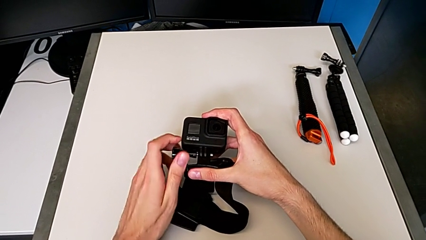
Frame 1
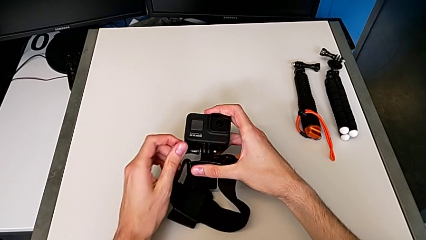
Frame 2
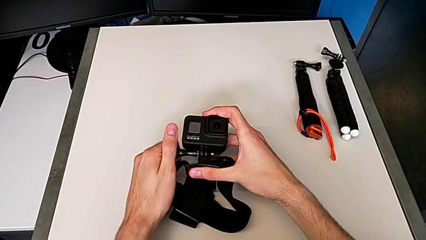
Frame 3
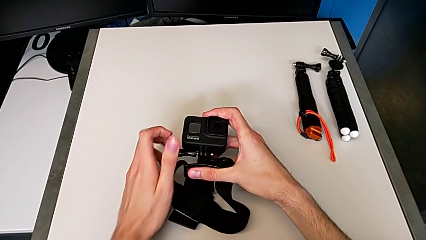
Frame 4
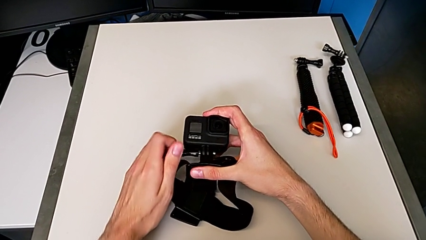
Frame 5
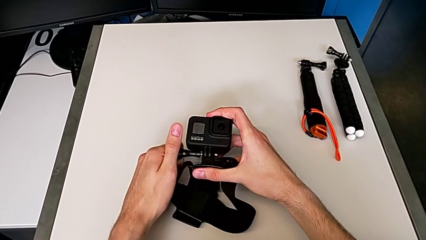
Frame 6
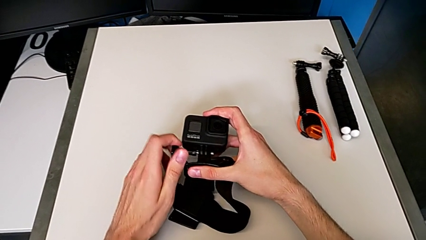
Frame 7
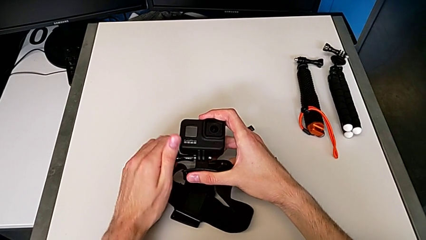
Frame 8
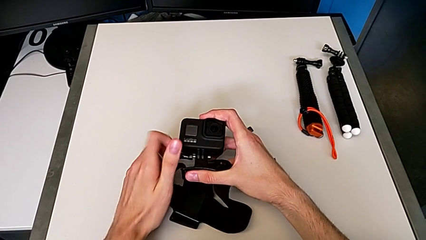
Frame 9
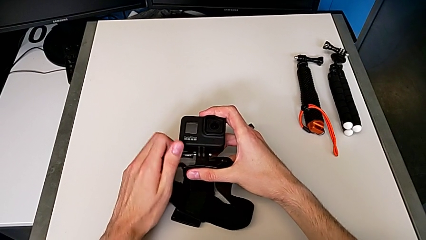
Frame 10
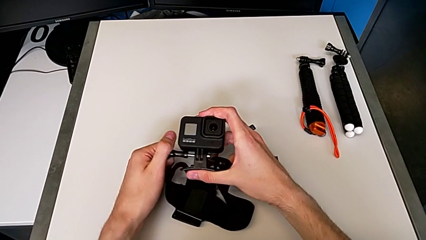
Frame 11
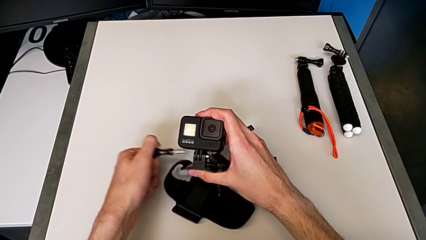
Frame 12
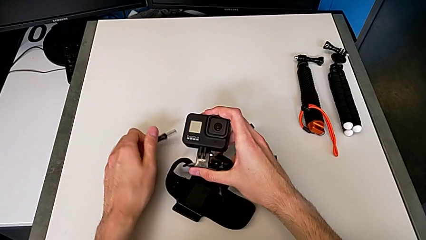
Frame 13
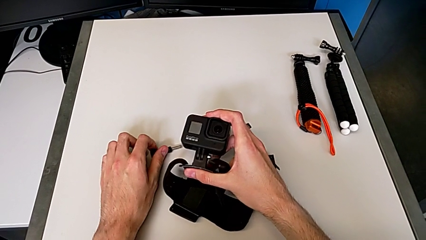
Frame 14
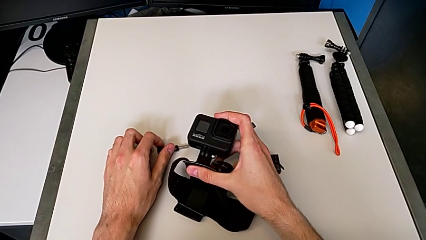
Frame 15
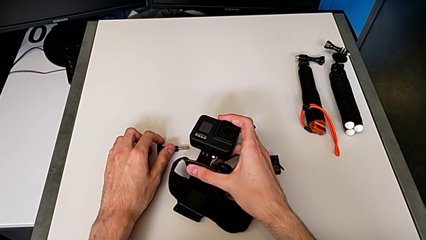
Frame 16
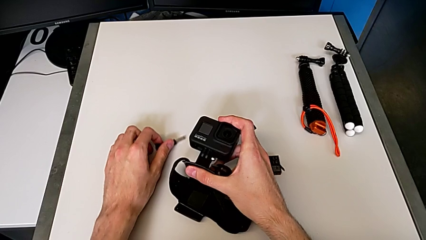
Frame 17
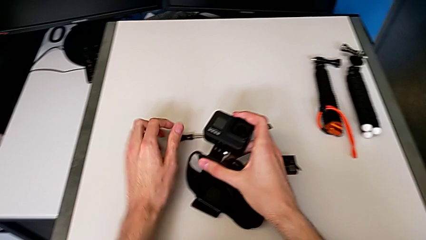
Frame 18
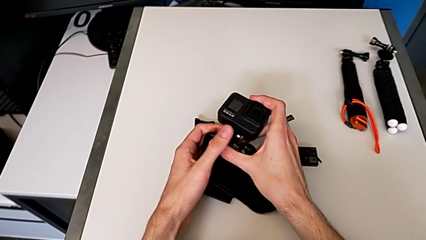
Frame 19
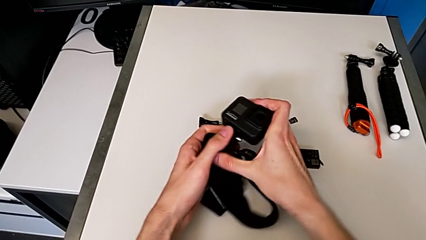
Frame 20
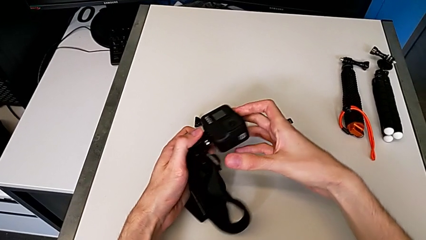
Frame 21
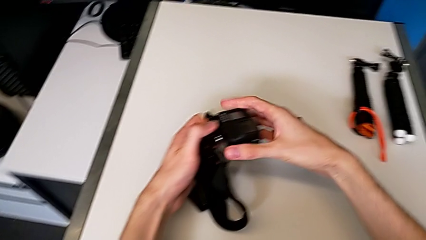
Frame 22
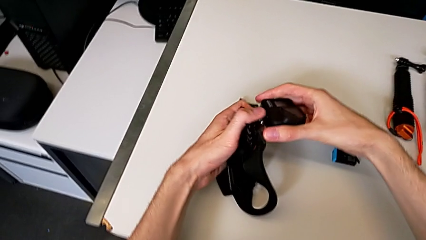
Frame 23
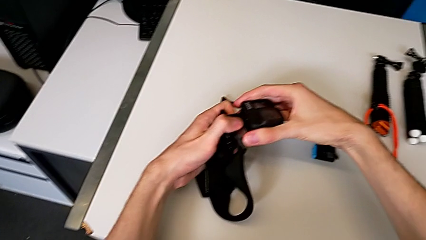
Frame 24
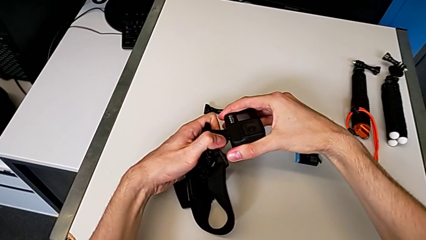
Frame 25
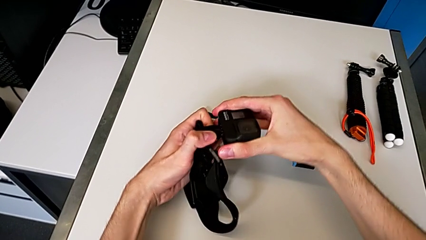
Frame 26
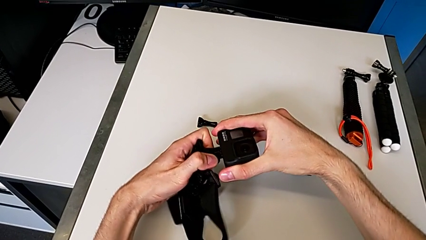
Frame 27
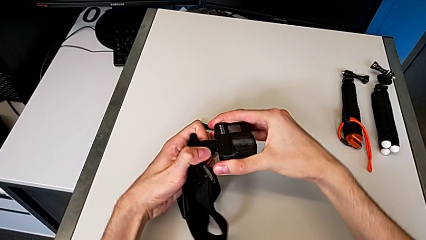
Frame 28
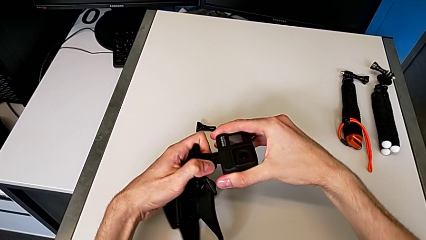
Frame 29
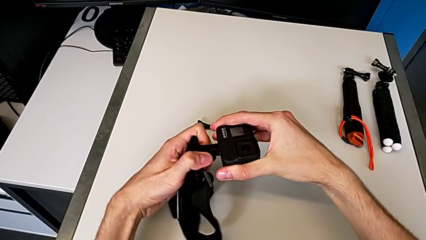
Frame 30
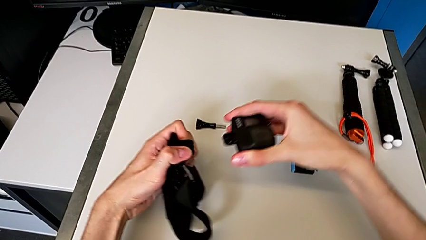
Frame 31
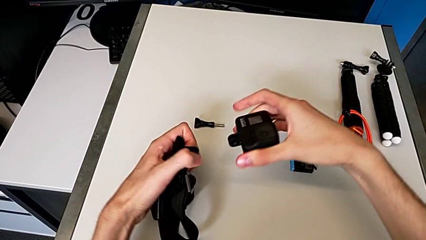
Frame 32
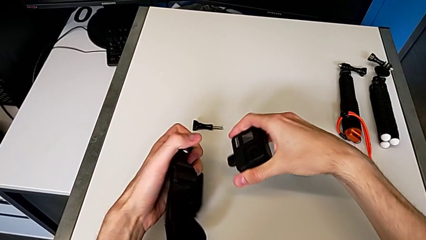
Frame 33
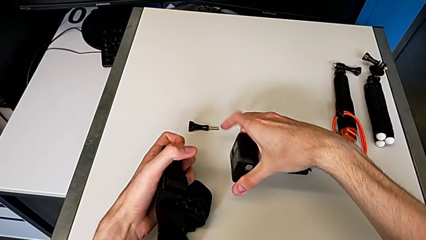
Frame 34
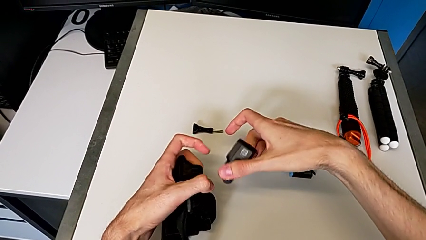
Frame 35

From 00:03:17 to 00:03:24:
The camera wearer is removing the GoPro's strap. They keep unscrewing the black strap and withdraw it.

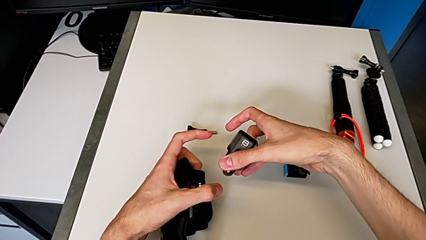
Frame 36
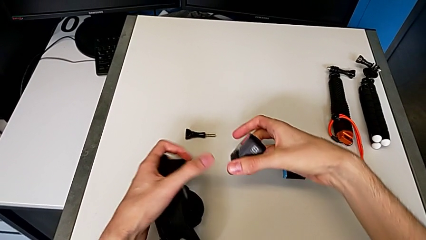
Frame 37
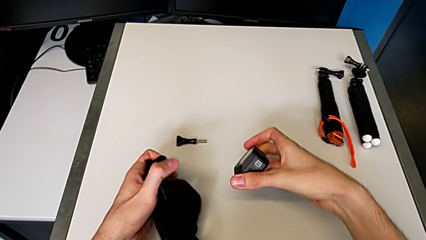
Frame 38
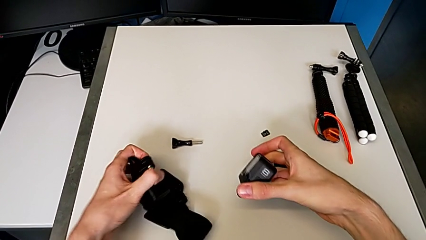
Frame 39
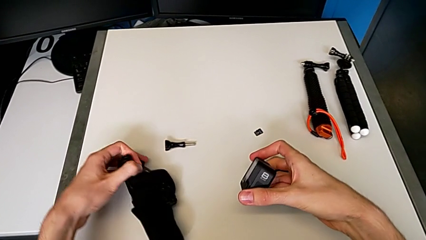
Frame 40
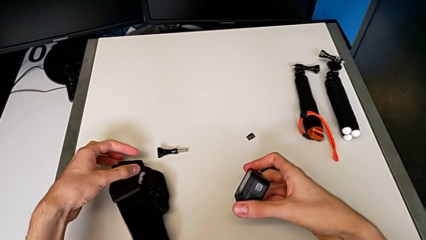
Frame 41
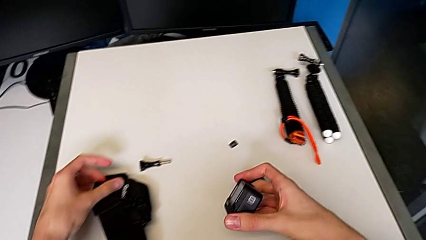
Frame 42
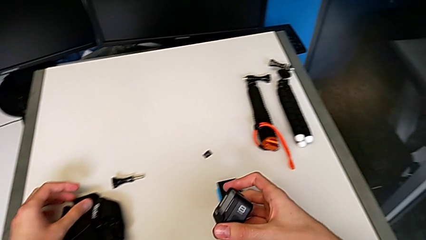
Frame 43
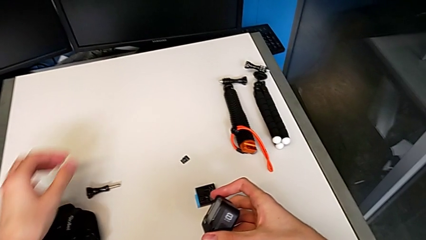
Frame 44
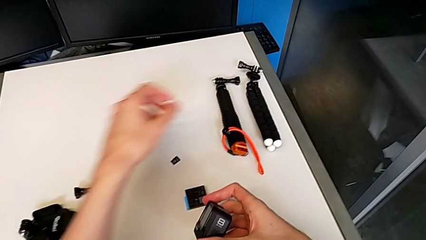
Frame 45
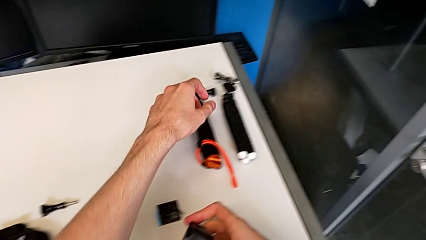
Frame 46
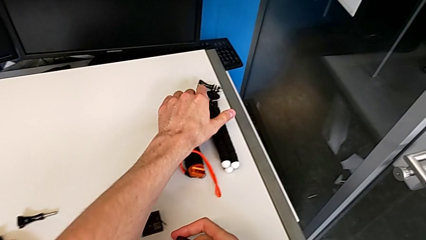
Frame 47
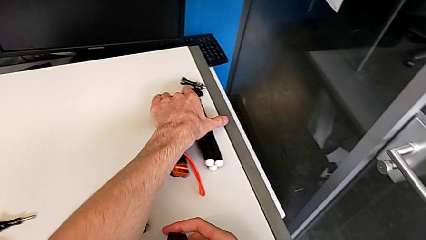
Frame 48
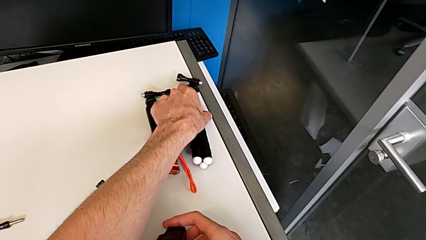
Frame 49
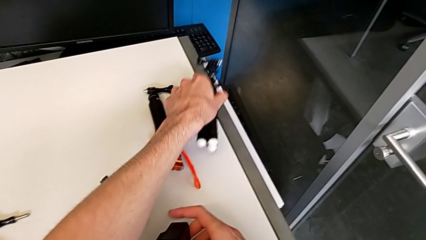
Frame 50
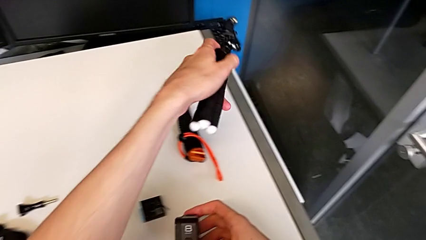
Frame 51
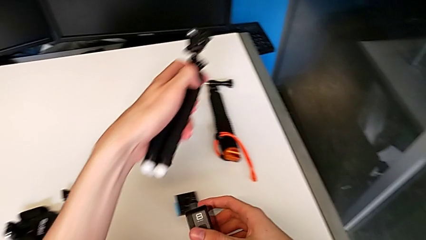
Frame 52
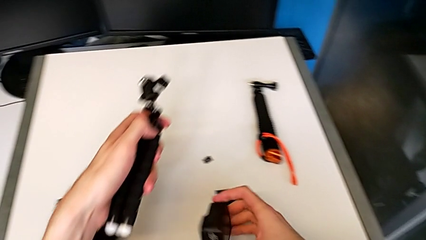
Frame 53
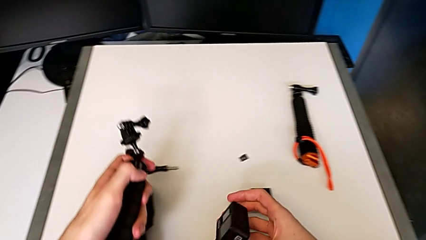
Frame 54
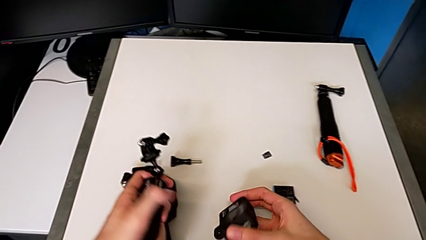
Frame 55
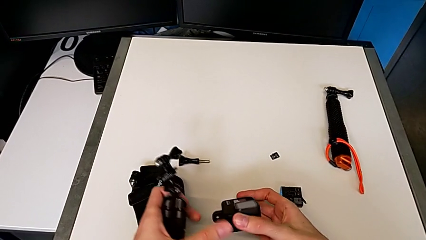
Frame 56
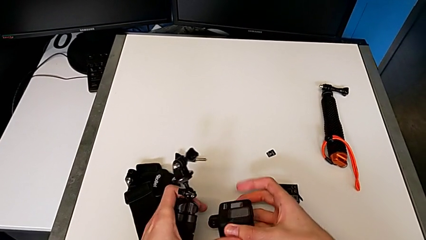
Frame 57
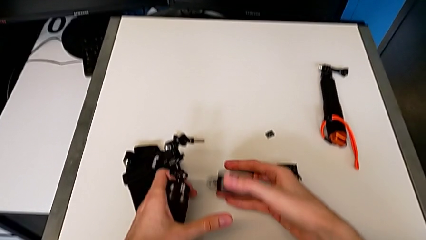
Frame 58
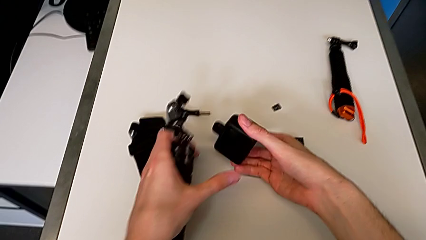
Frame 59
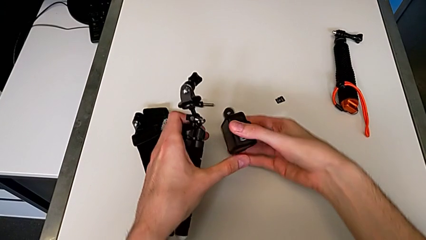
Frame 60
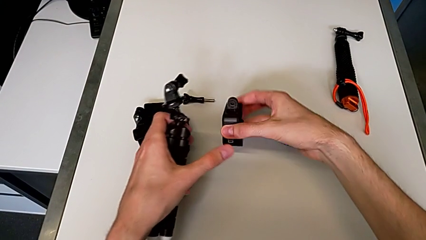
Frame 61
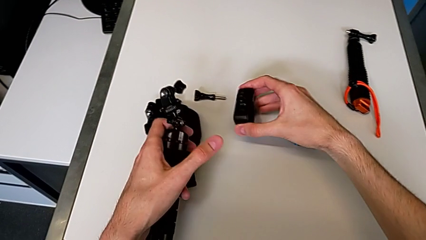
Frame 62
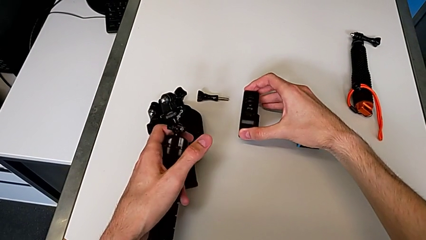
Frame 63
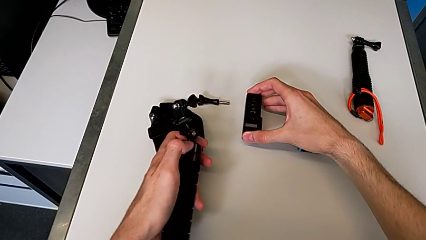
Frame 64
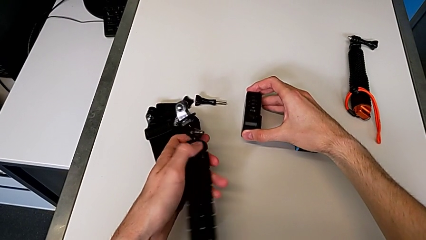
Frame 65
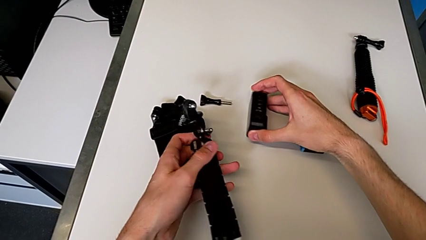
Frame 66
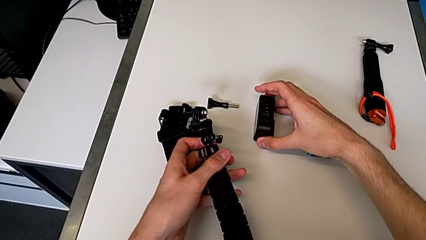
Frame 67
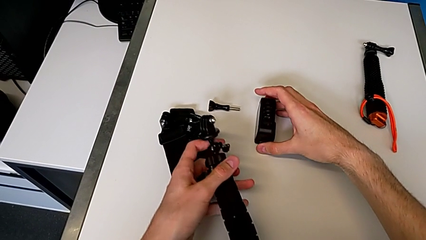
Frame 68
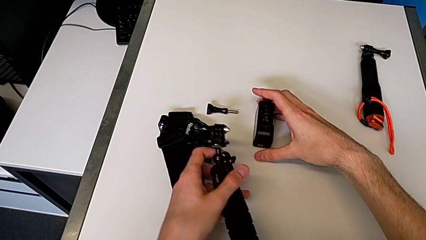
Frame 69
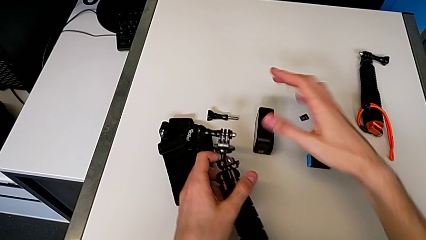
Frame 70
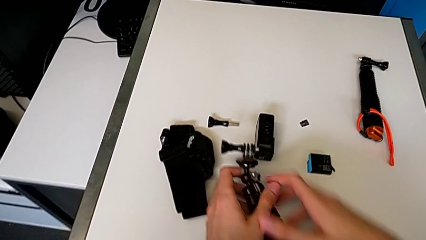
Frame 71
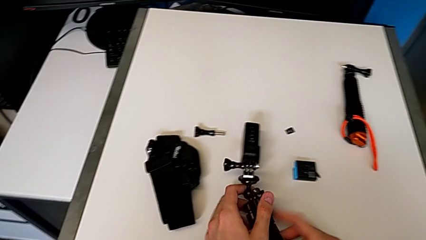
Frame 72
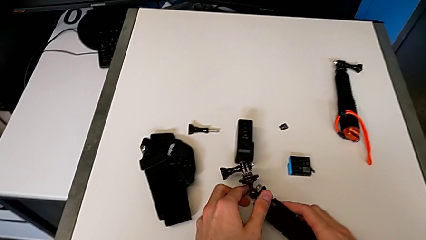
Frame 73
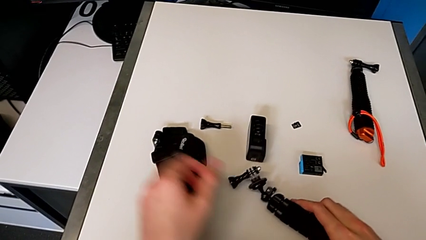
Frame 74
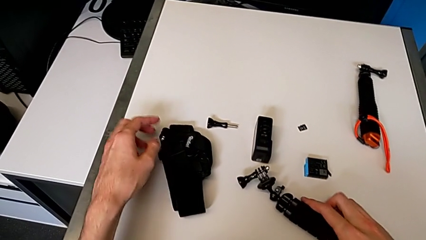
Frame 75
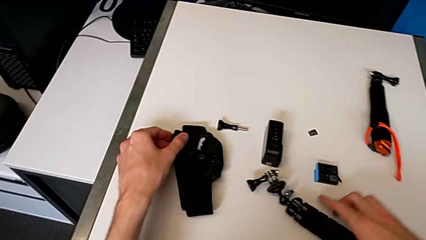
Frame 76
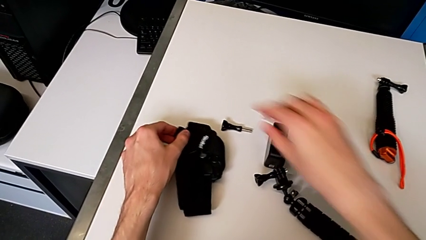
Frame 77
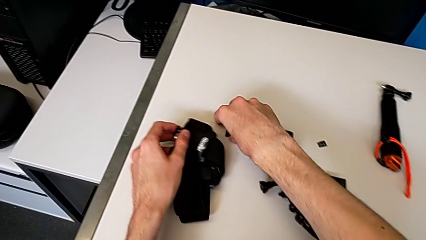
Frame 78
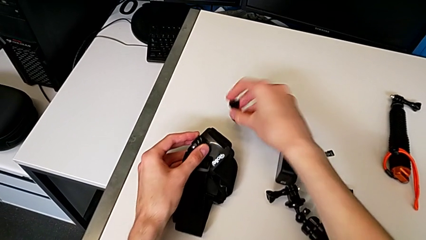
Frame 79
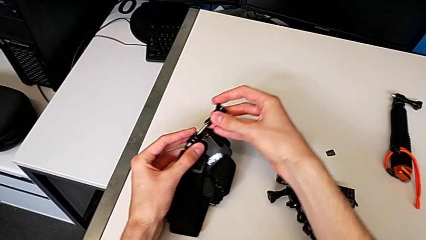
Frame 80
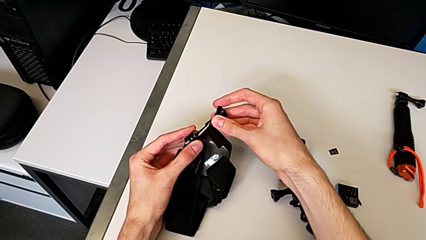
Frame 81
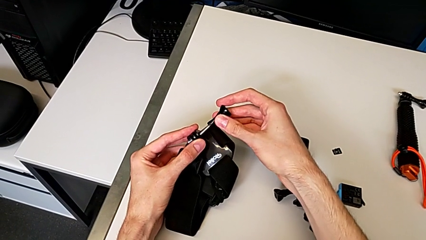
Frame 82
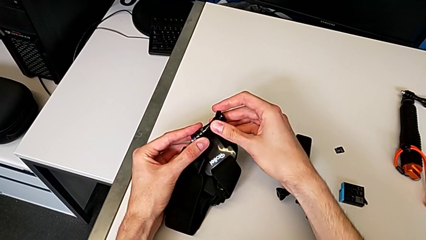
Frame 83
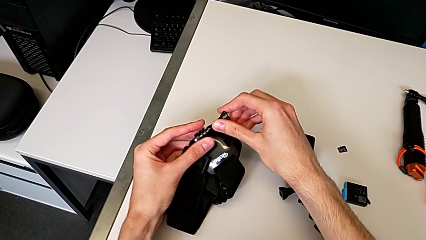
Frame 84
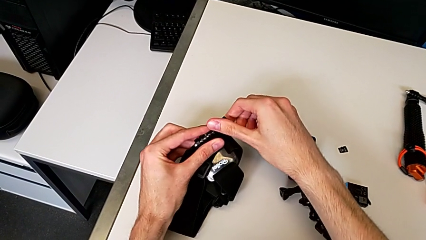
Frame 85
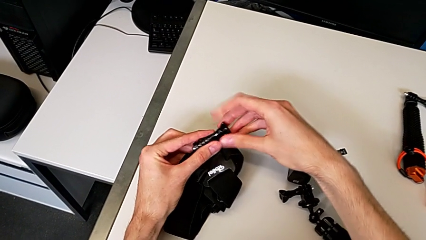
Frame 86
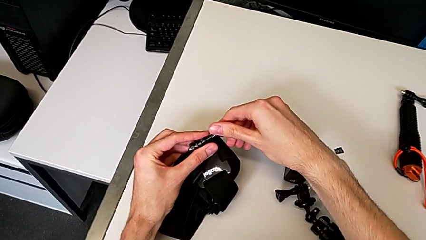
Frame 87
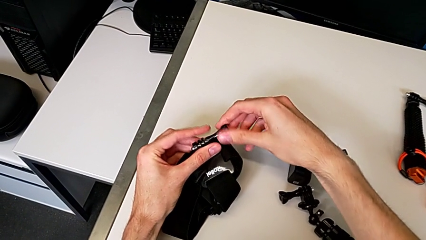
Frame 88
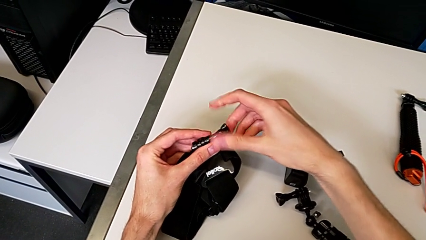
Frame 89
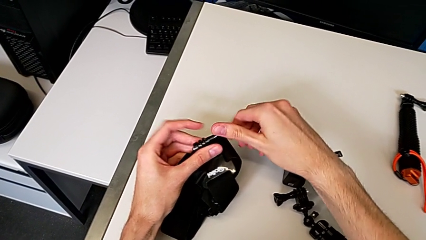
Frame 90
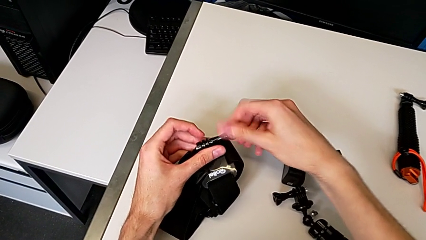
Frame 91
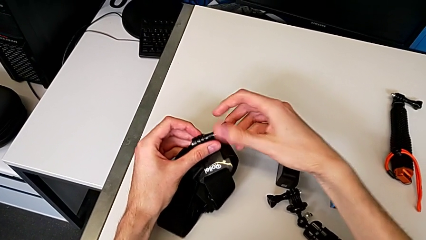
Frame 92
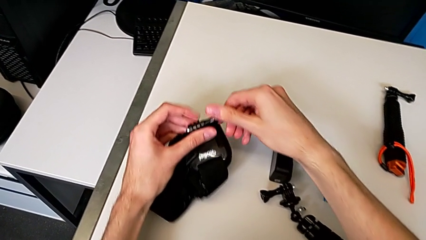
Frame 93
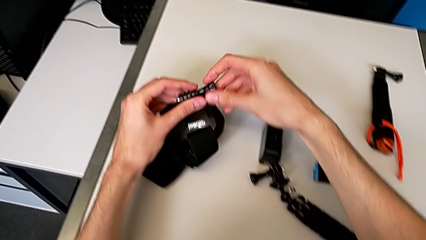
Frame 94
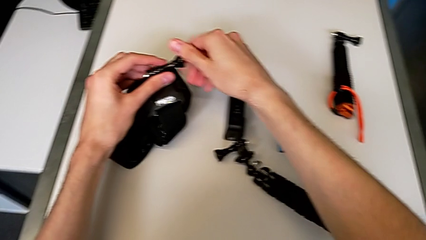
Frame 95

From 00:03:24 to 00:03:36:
The camera wearer is inserting a tripod into the GoPro. They grab the black tripod, place it and begin to screw the black strap.
